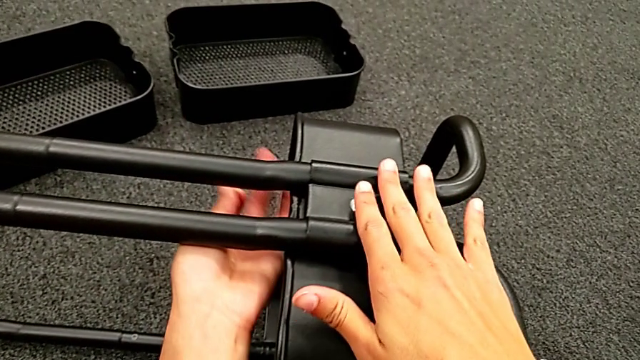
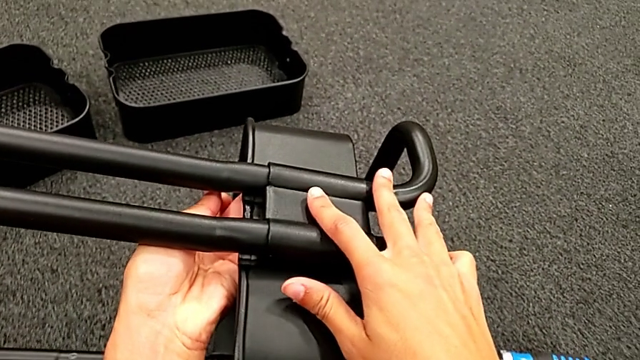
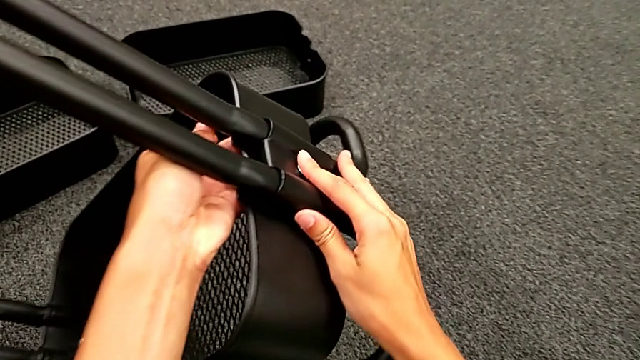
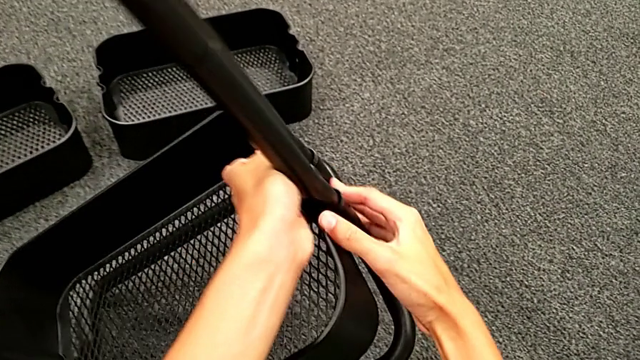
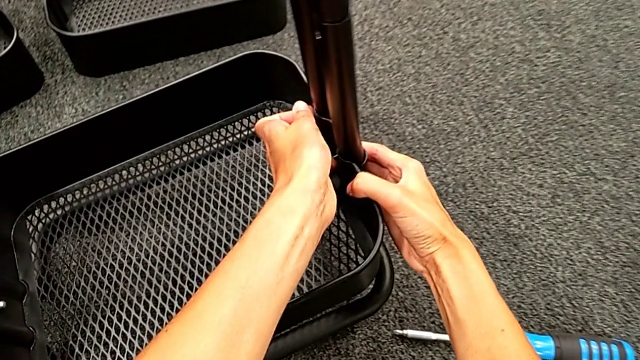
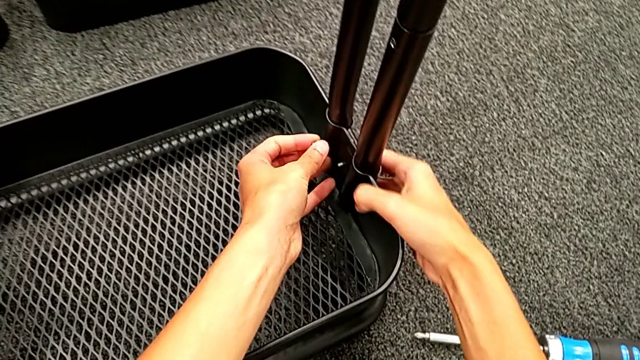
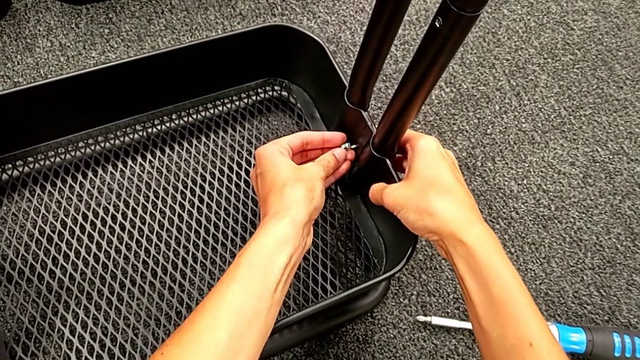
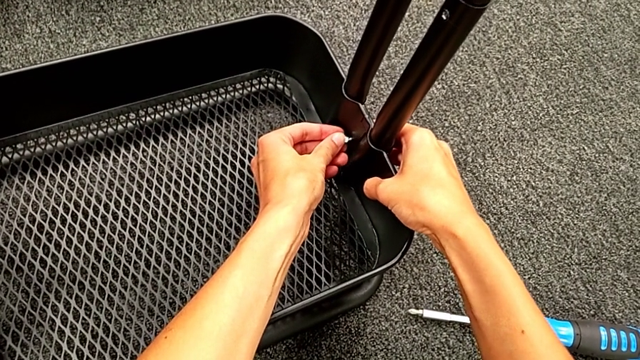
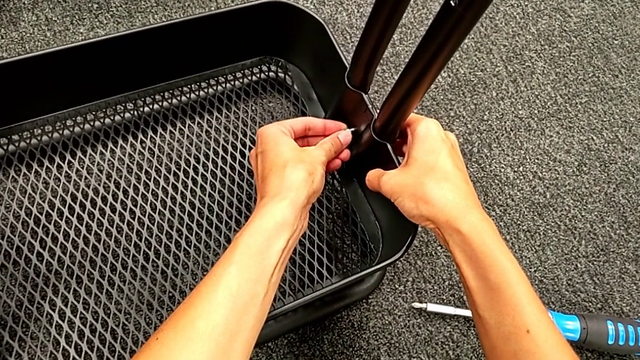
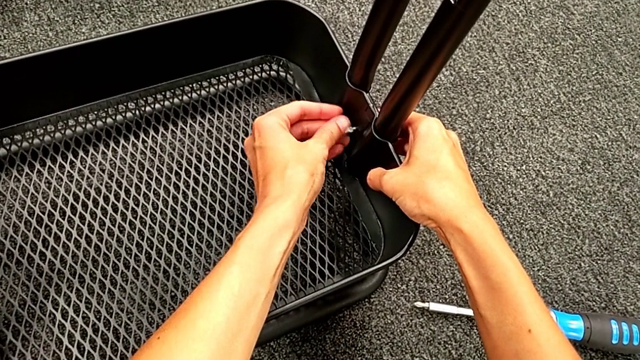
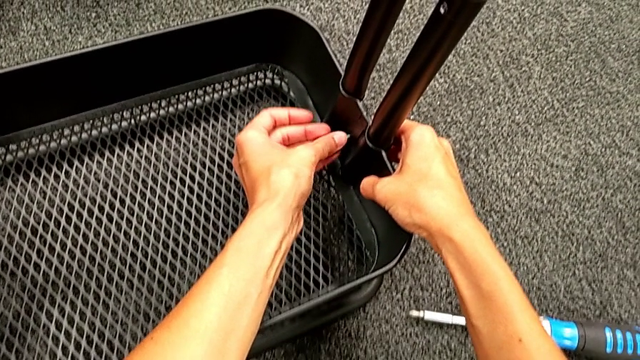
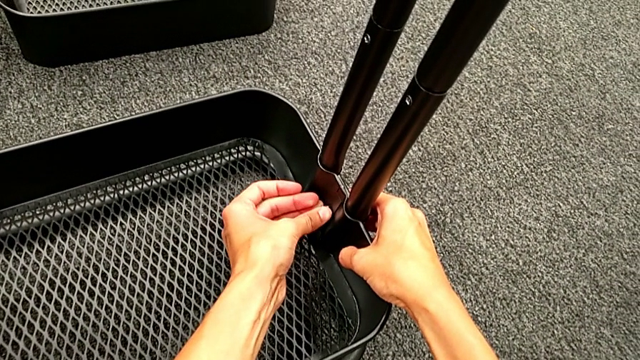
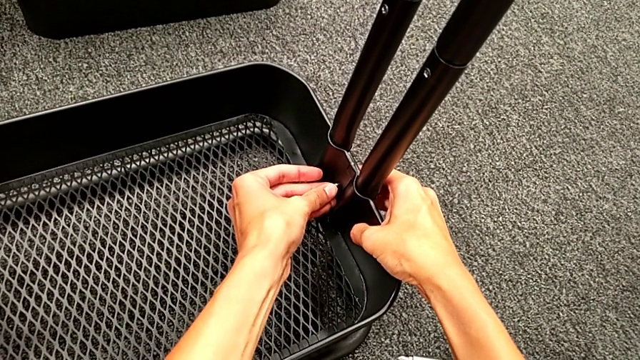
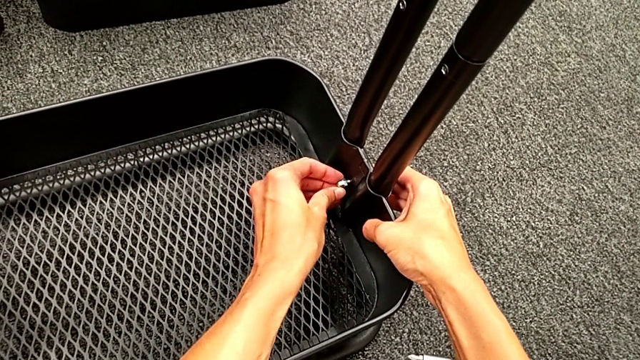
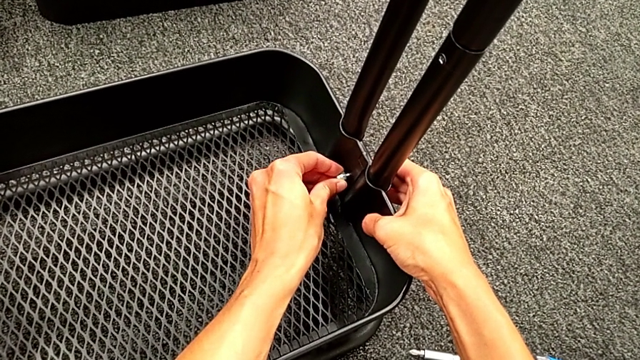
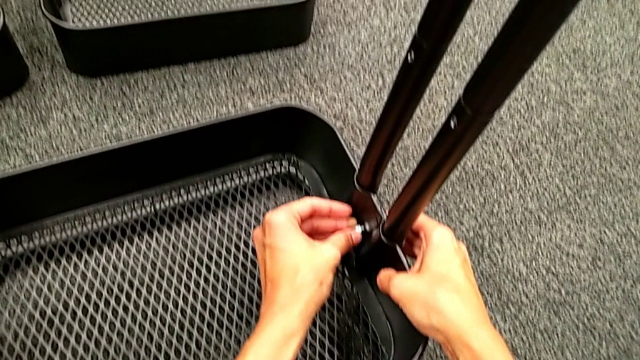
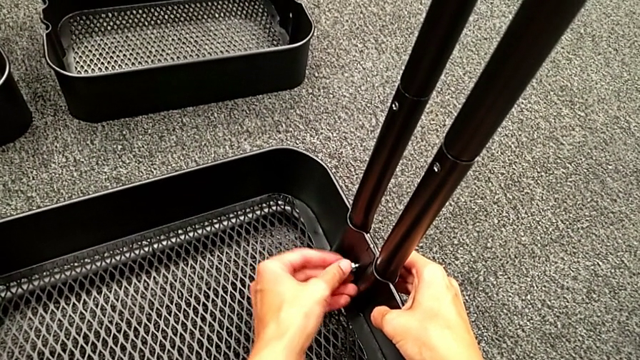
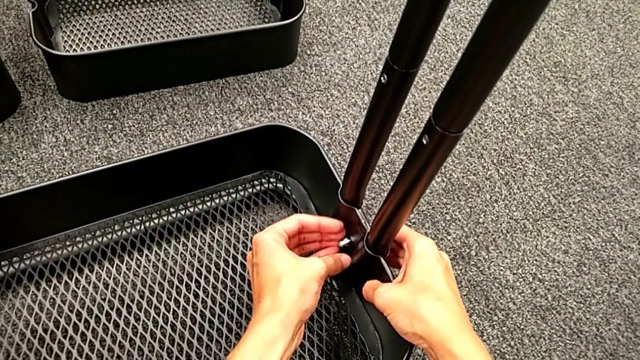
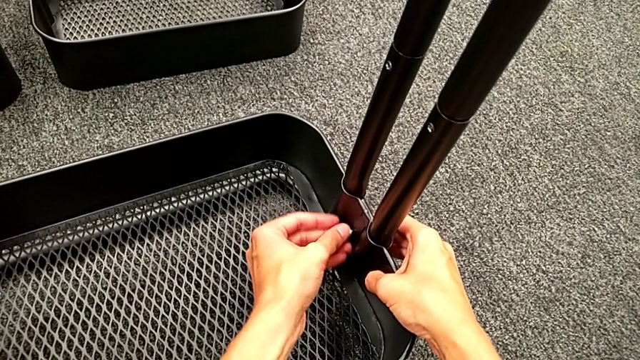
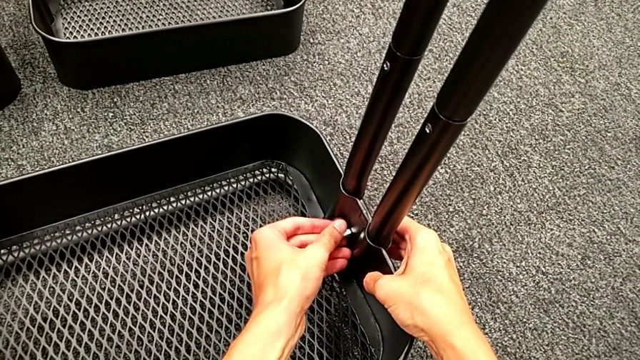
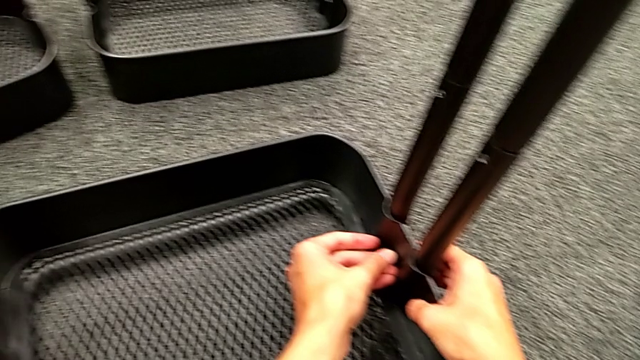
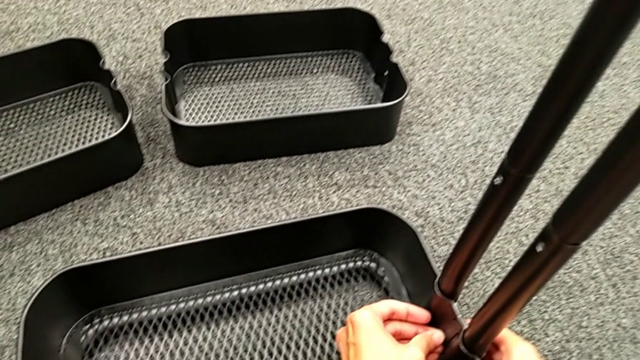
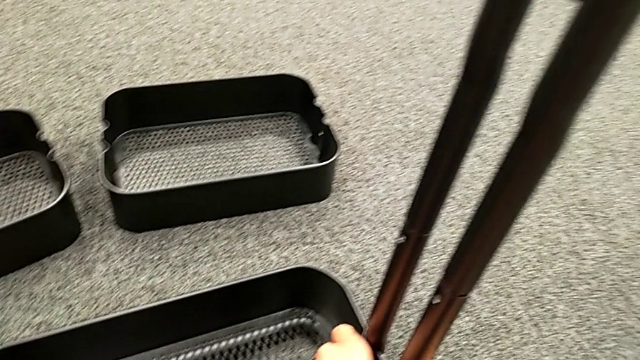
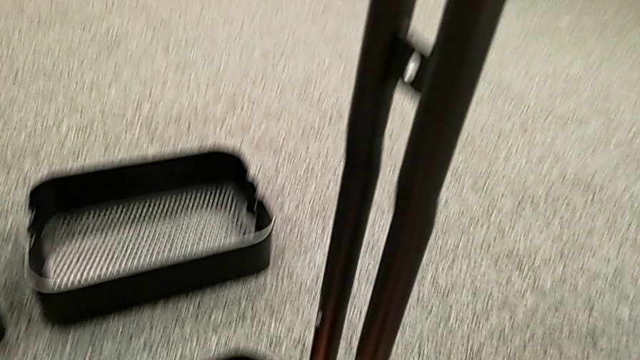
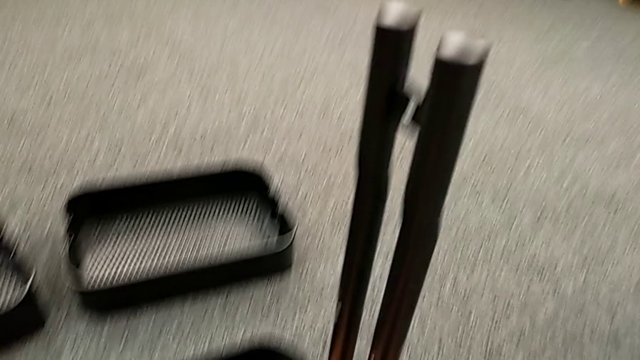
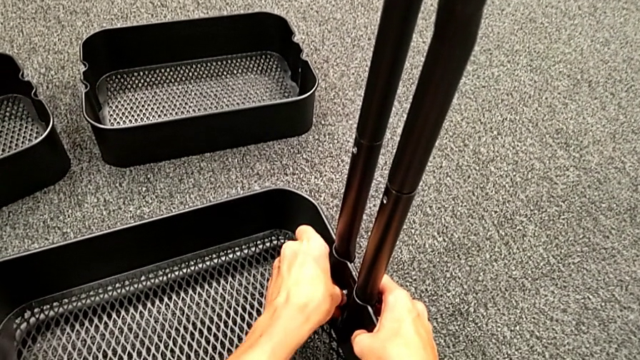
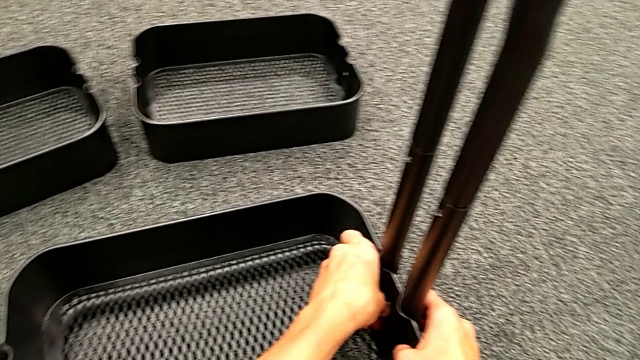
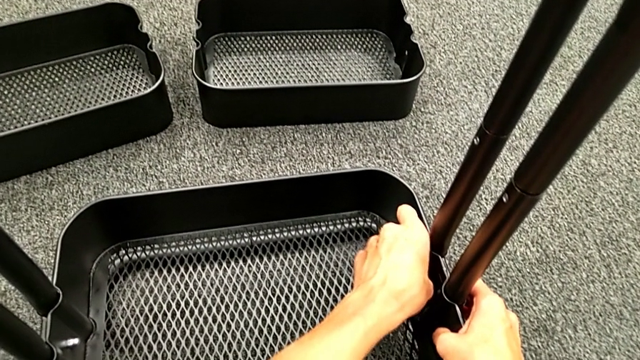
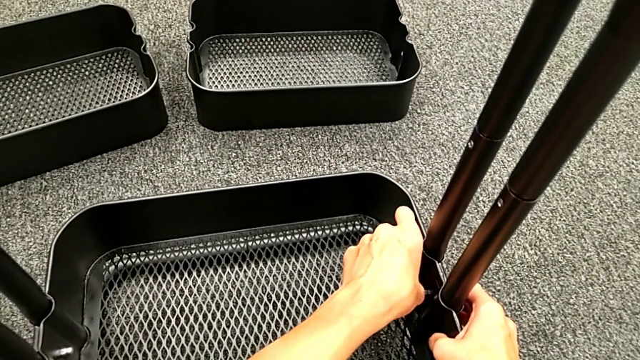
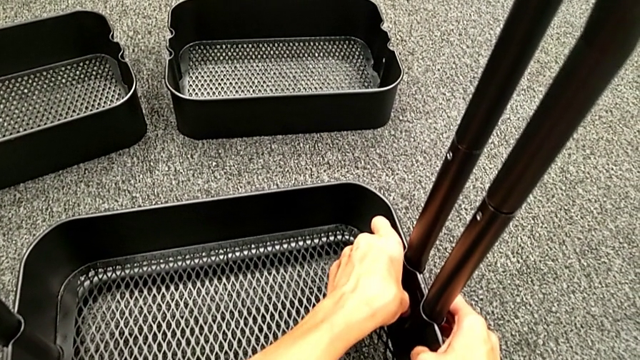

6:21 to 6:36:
The camera wearer is assembling the bottom grid tray. They rotate the black frame, place the second hexagon cap nut and screw it.

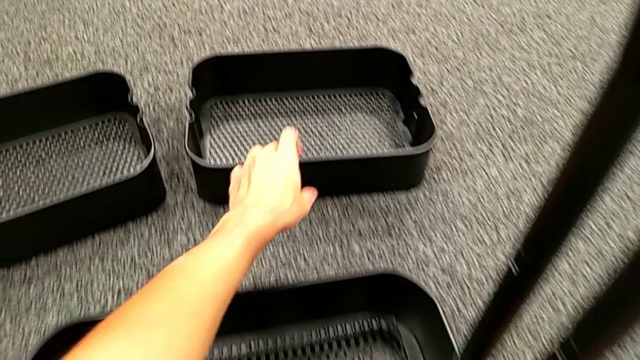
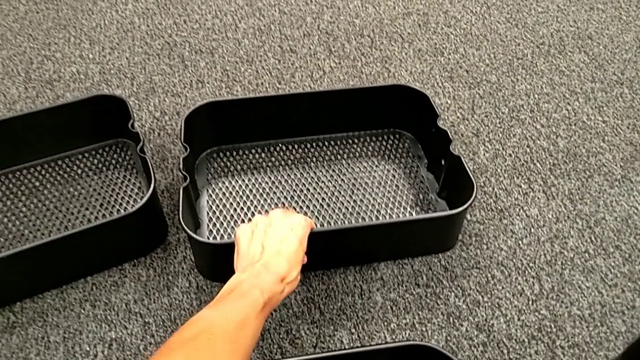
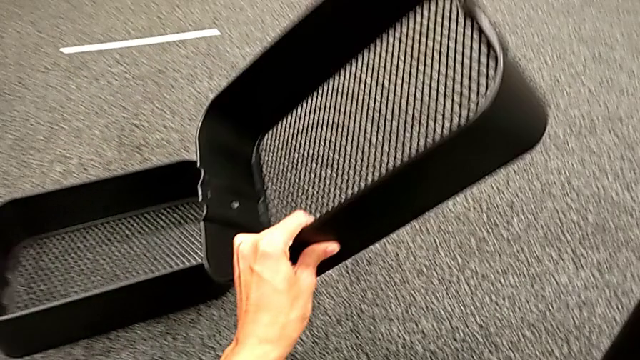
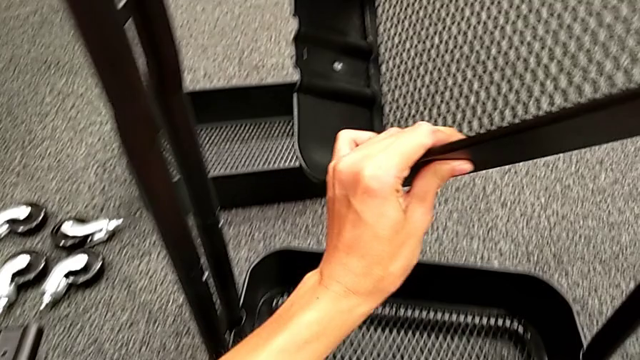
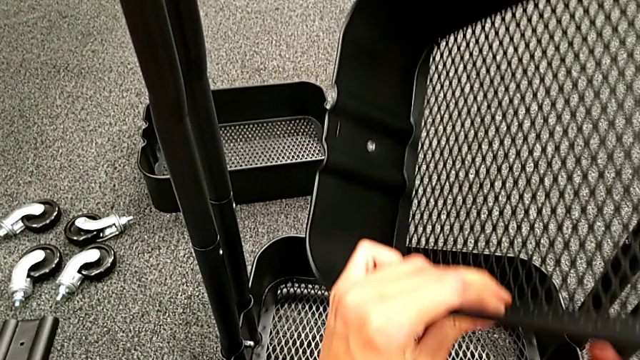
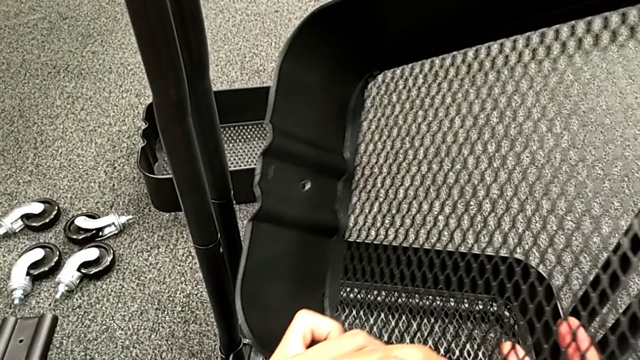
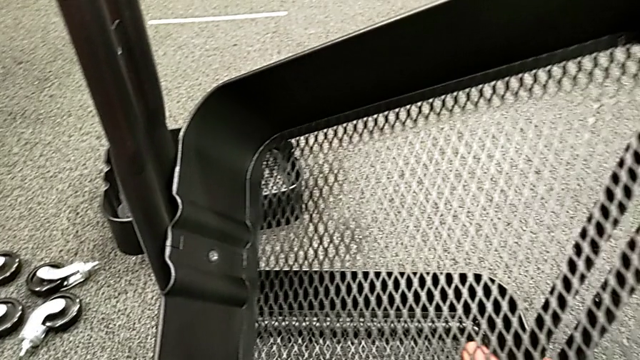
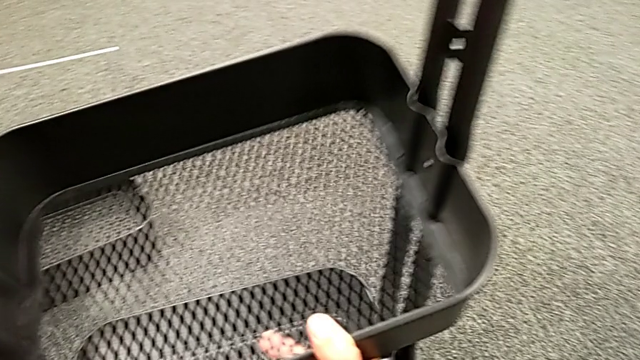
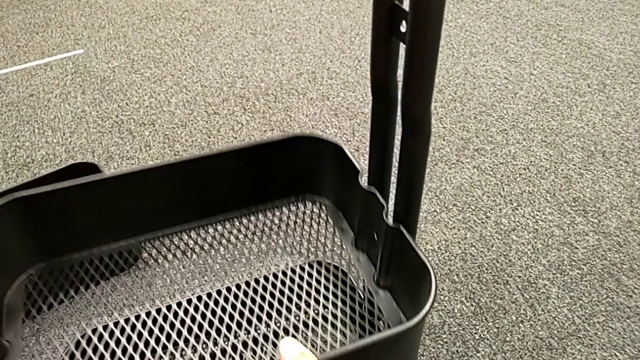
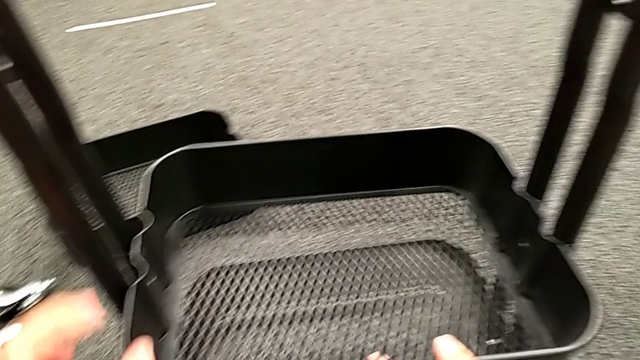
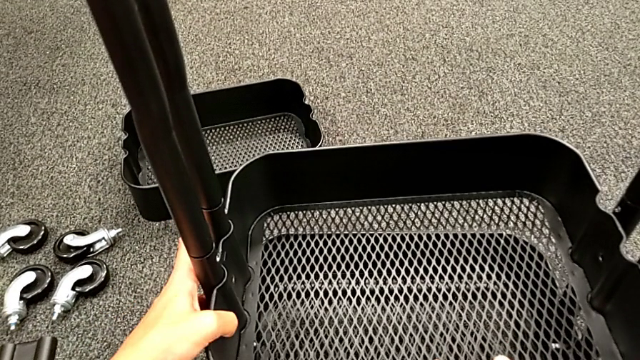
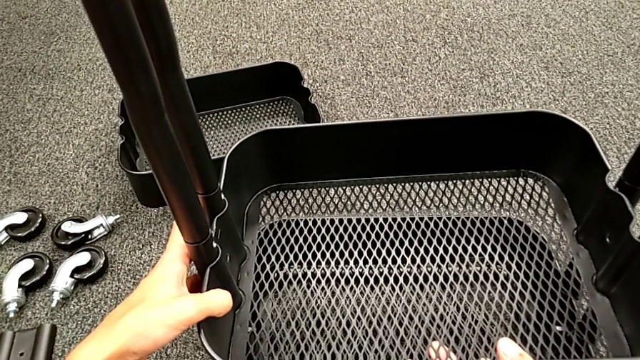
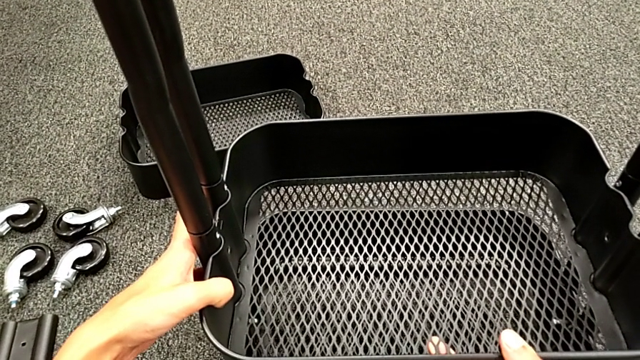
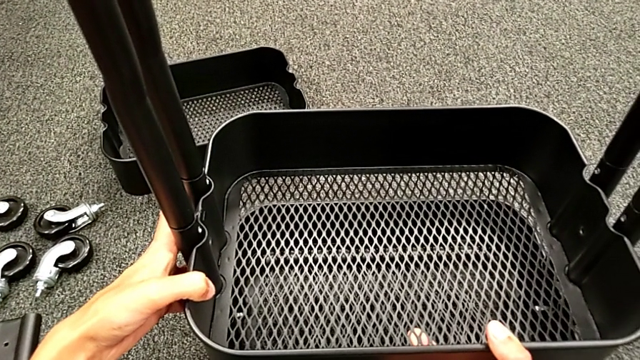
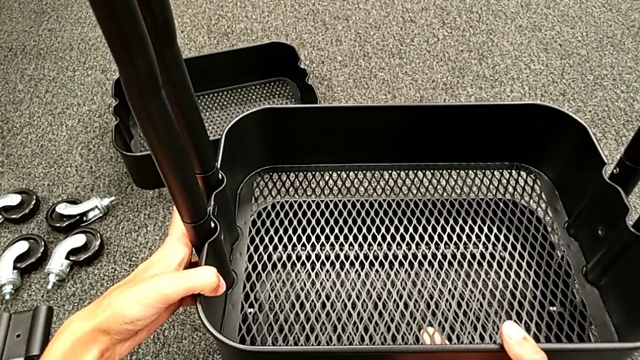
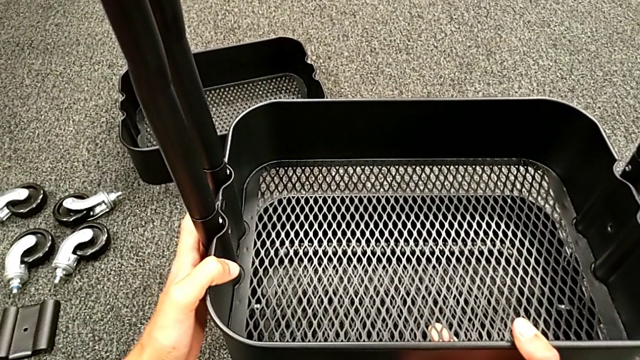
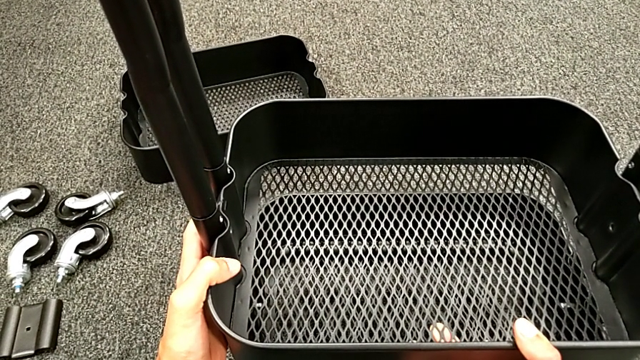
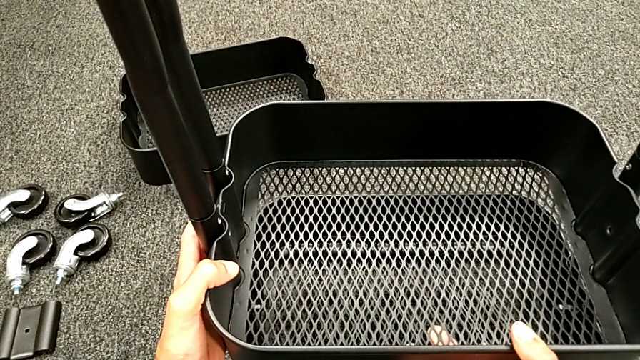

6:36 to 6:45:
The camera wearer is placing the black grid tray between the side bars. They grab the middle grid tray and place it.
